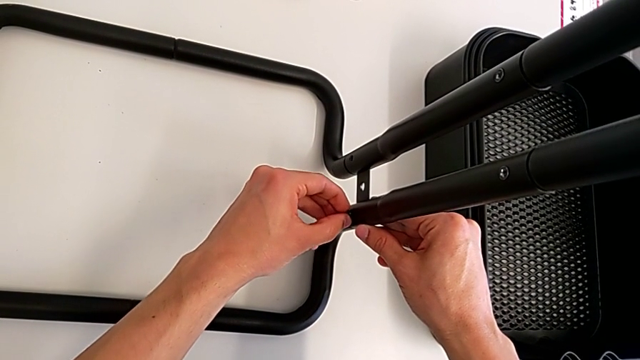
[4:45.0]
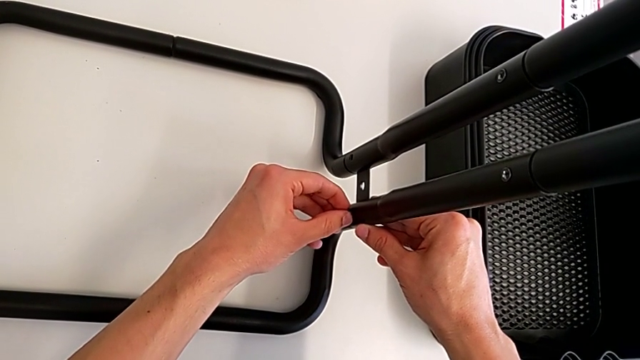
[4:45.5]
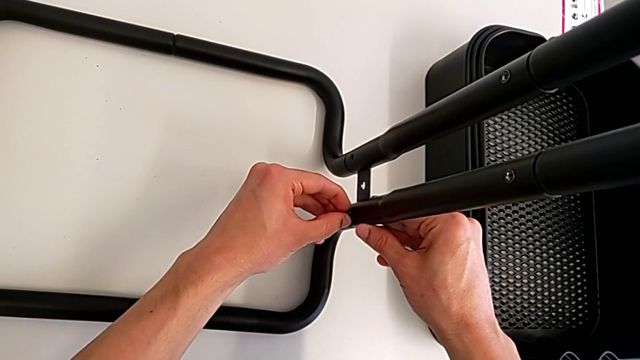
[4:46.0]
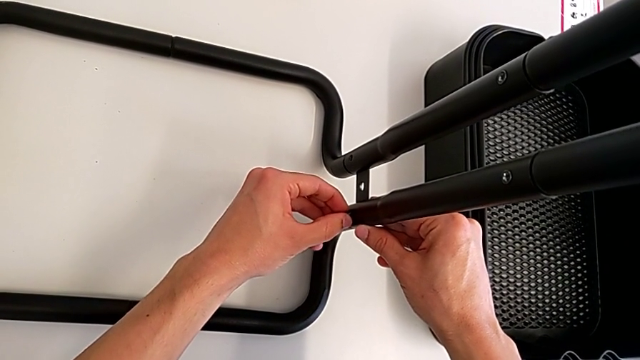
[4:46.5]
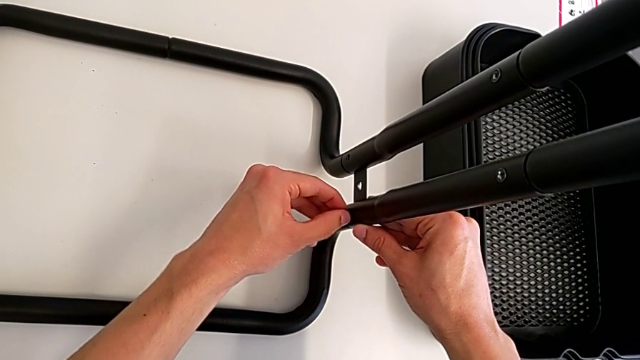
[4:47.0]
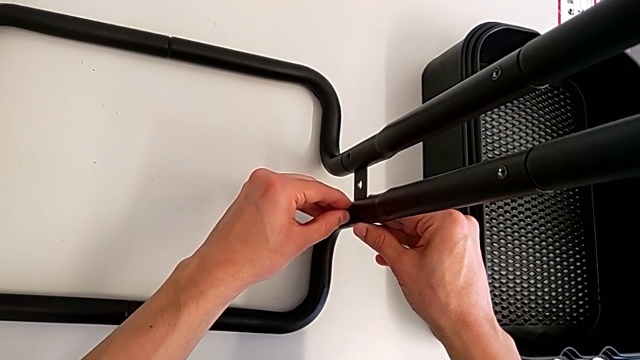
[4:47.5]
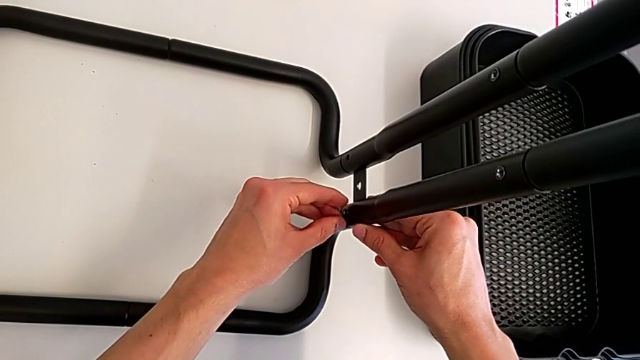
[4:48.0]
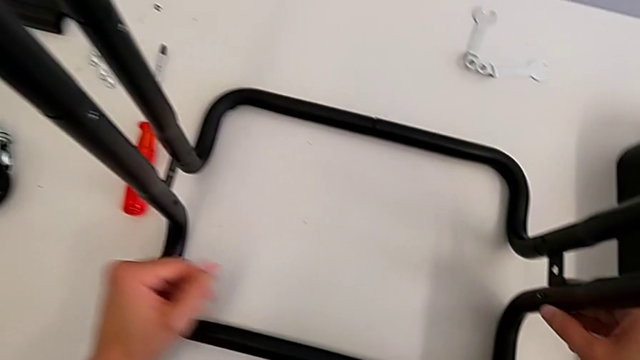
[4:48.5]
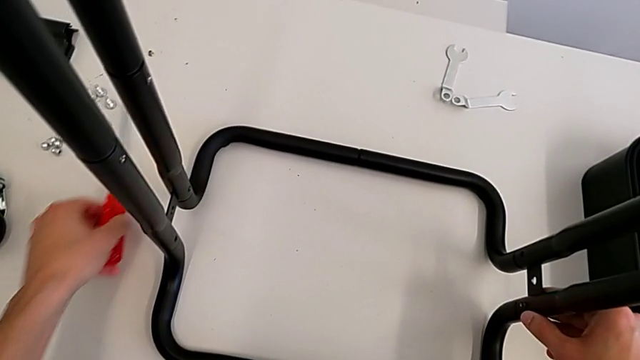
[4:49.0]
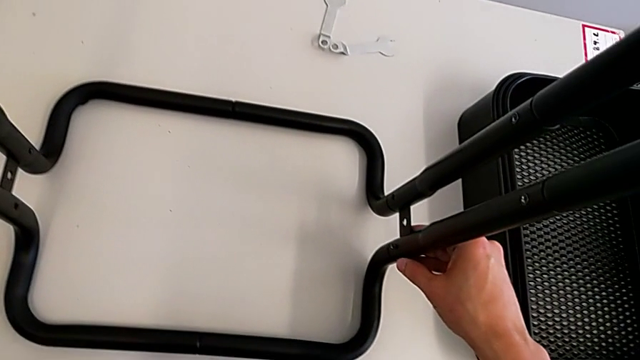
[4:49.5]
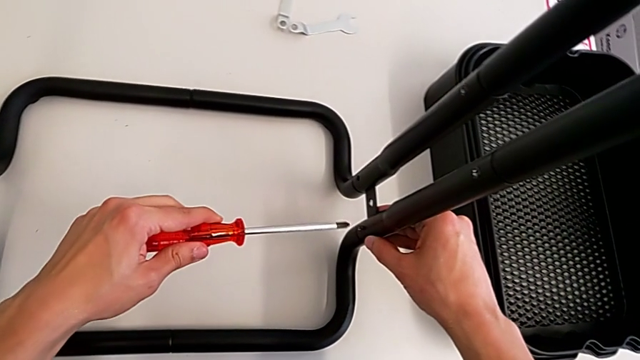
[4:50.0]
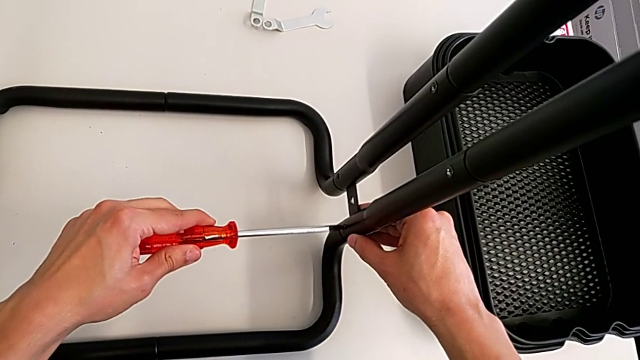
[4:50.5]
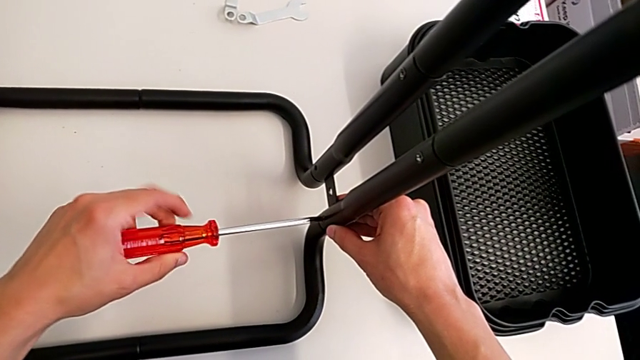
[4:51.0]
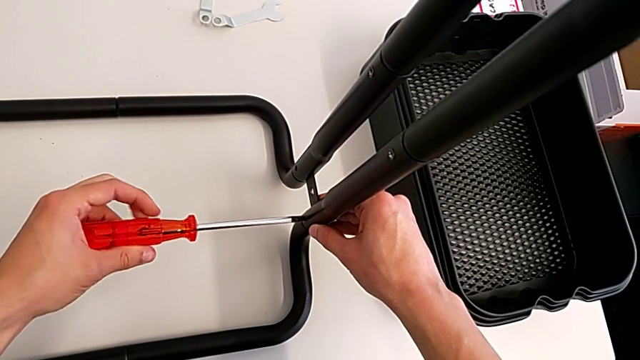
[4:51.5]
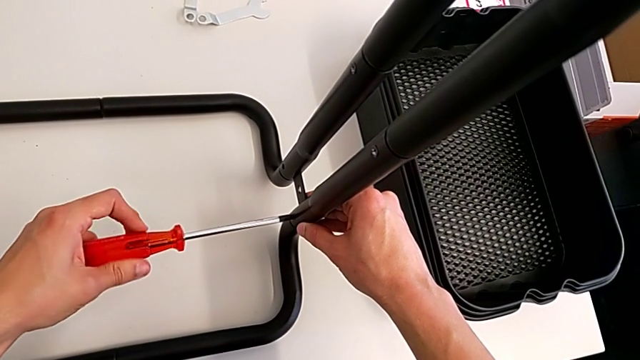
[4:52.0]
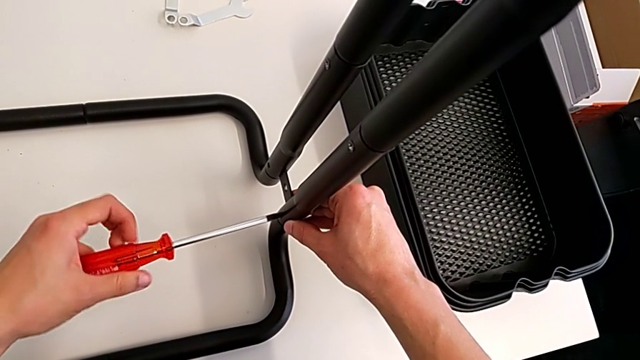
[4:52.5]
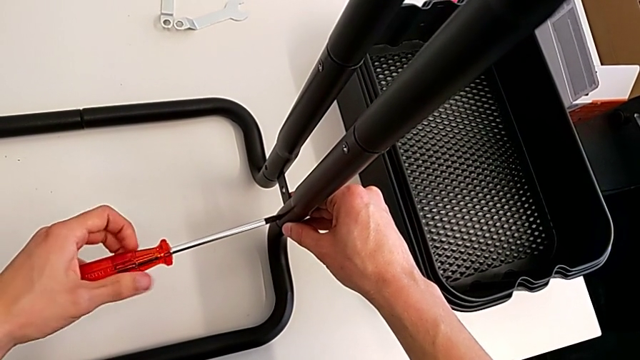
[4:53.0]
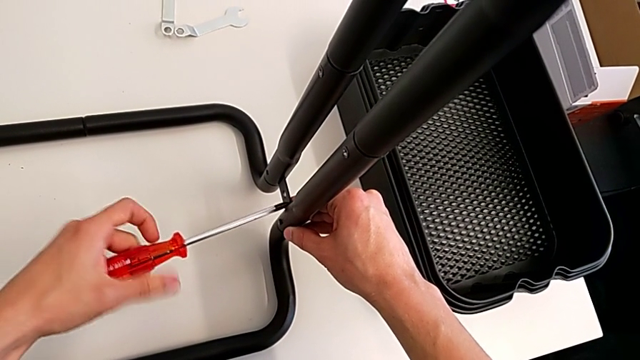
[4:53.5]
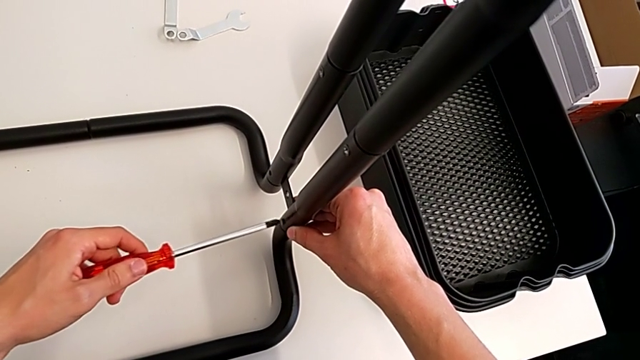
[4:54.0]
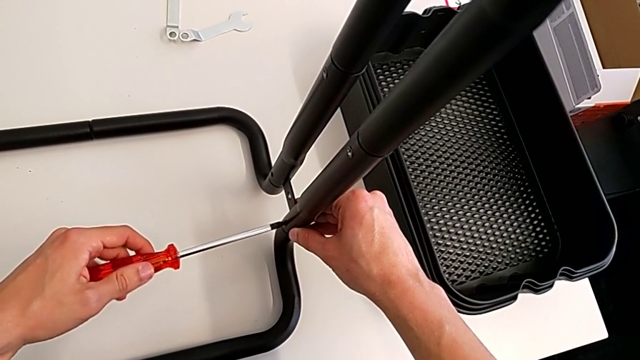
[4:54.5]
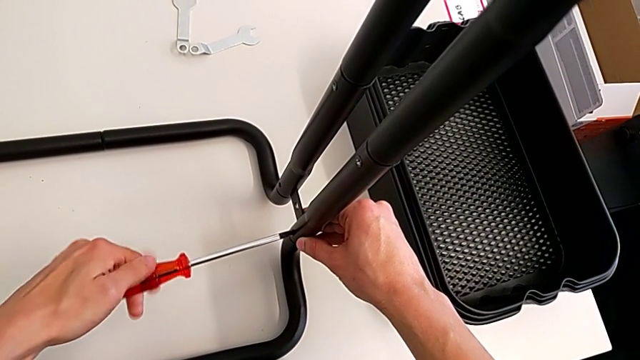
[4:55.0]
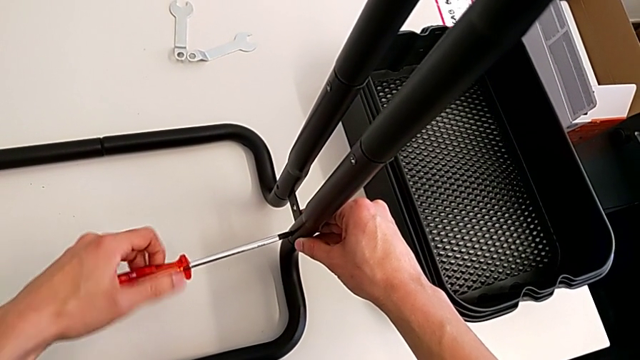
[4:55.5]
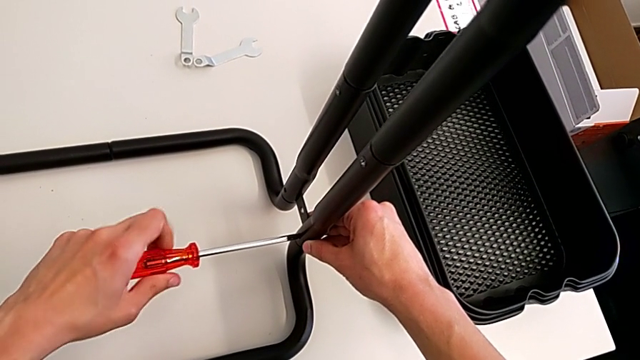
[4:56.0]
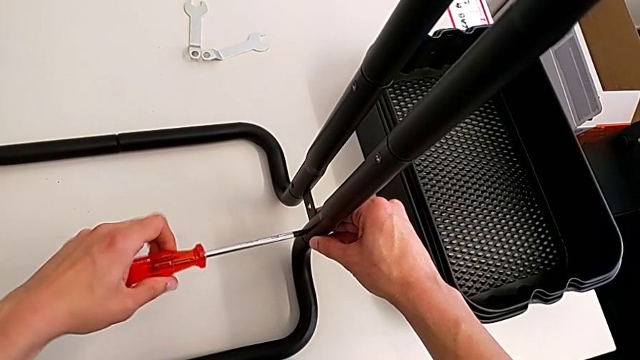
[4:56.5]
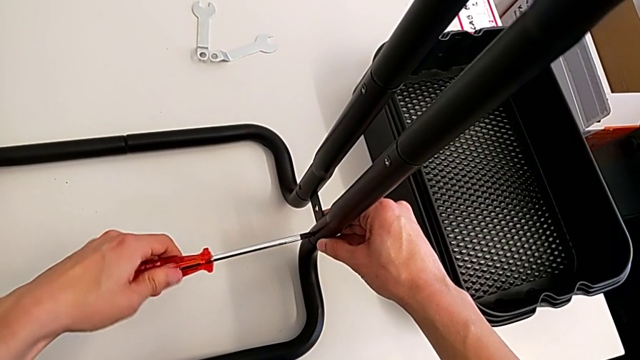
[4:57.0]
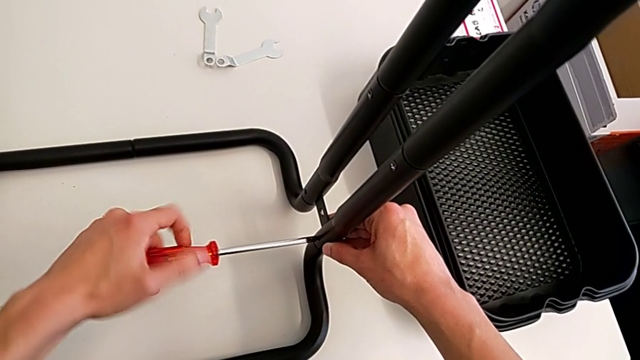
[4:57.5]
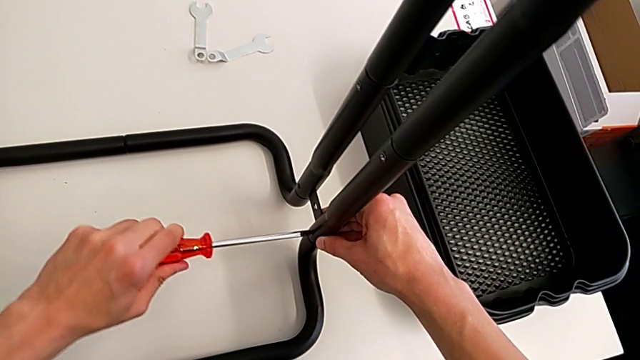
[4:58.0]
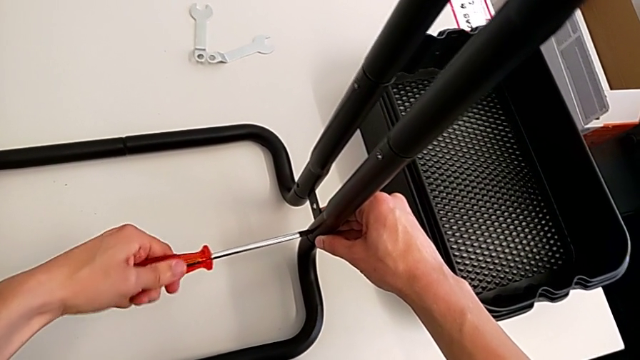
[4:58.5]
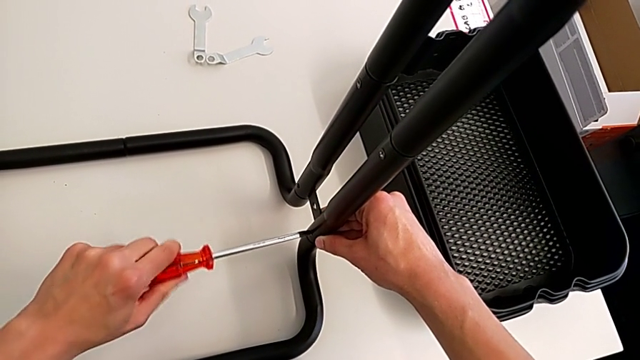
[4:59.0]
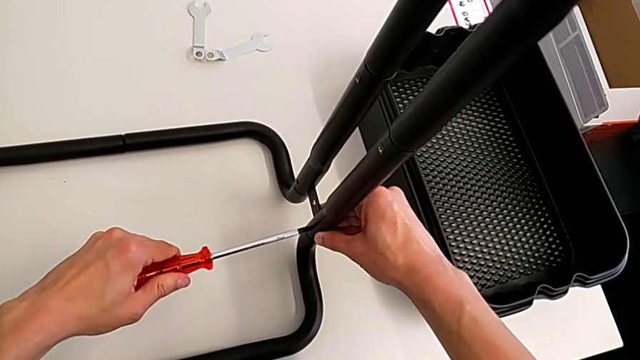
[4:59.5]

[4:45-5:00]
The camera wearer is screwing the bolts of both legs. They keep inserting the bolt, grab the screwdriver, insert it and screw the bolt.

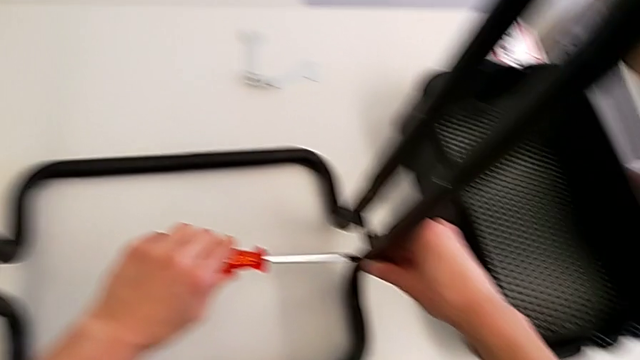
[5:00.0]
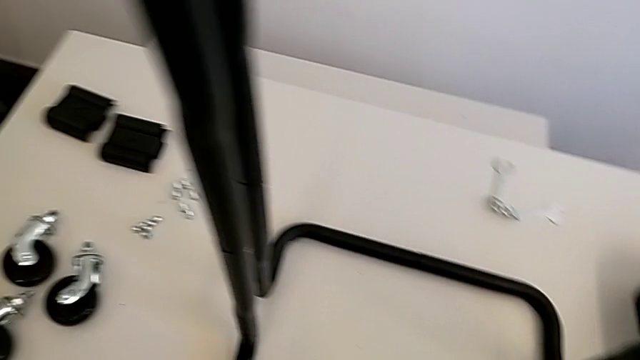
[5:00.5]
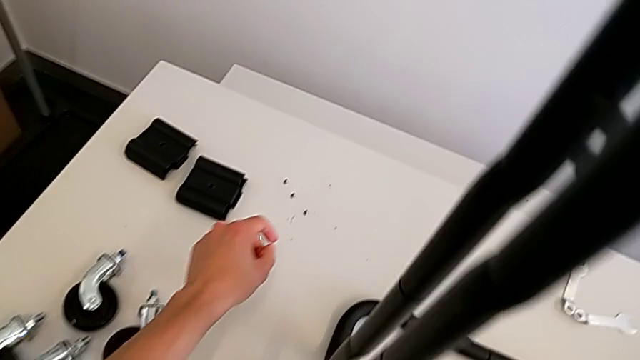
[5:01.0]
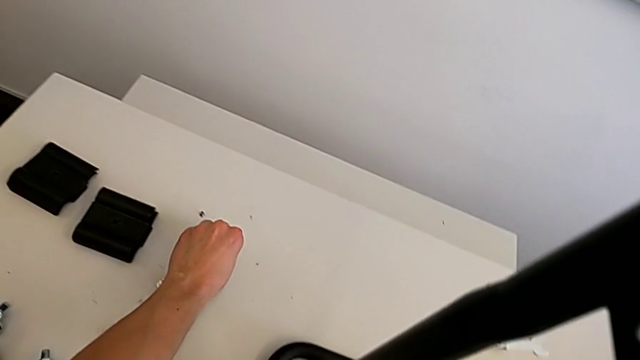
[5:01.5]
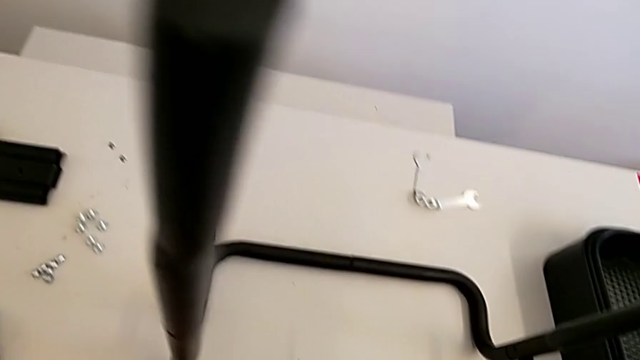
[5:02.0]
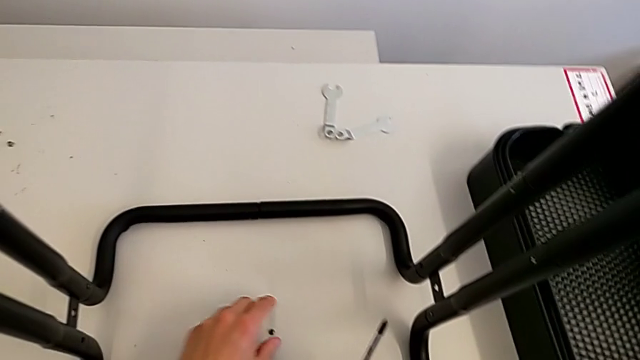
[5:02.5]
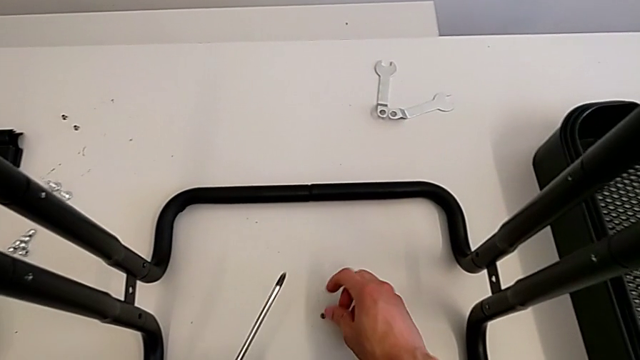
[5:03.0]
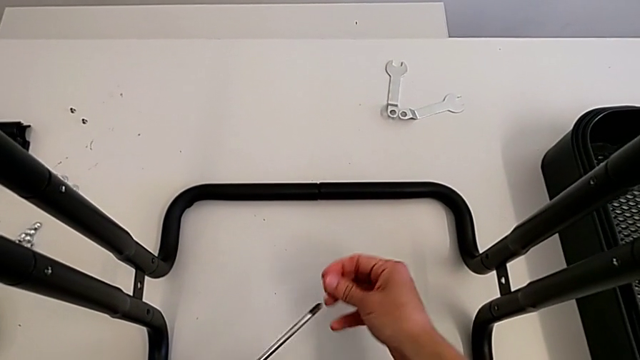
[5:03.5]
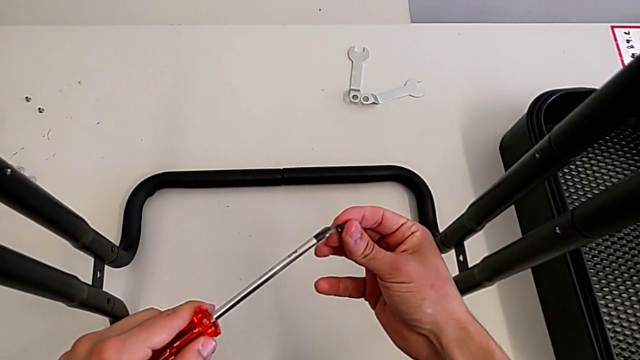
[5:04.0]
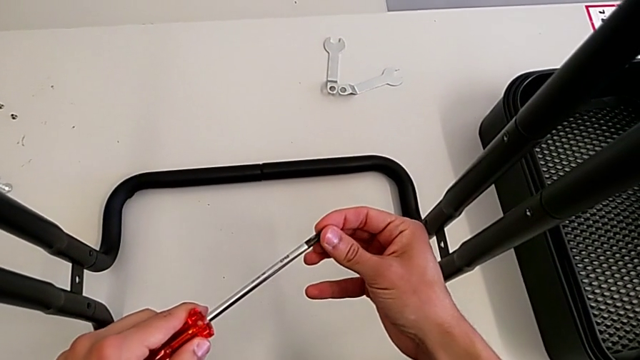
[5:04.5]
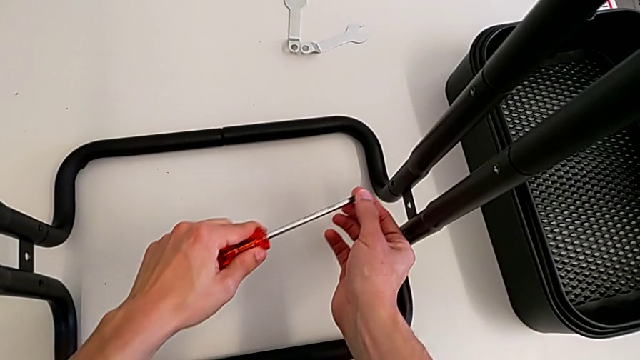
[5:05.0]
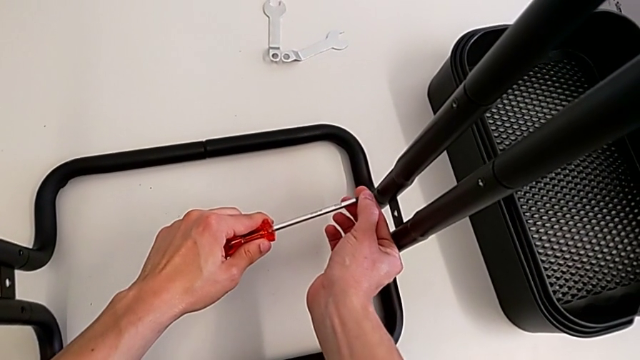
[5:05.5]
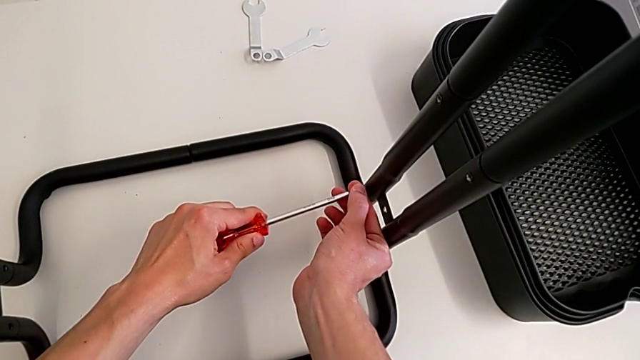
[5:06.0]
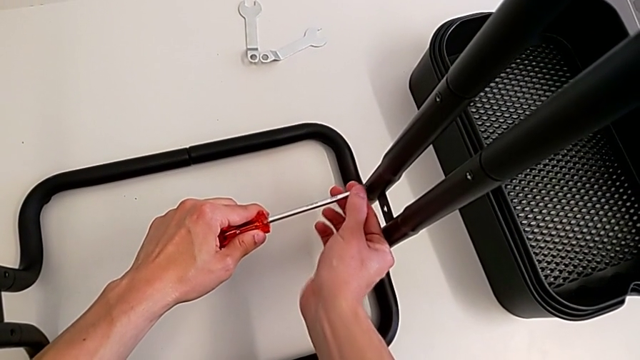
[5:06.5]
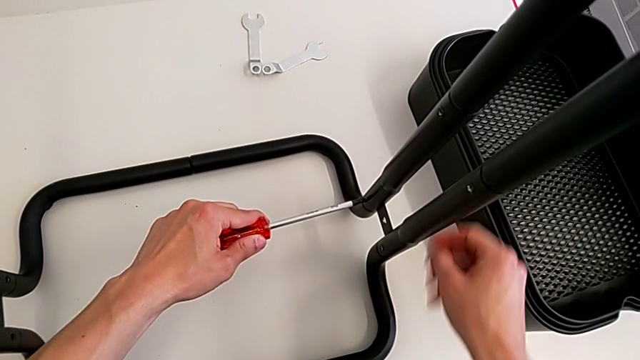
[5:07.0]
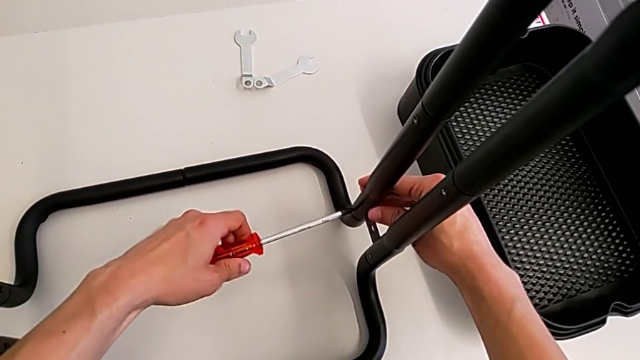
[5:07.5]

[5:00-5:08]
The camera wearer is screwing the bolts of both legs. They withdraw the bracket, grab the bolt, place it, grab it, insert the screwdriver and begin to screw the bolt.
